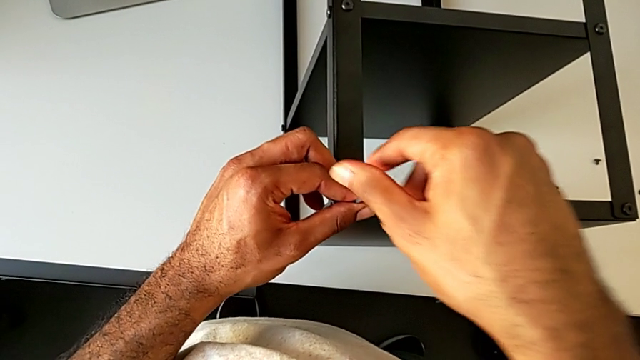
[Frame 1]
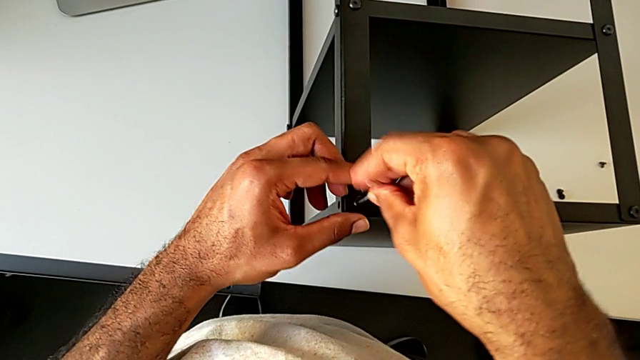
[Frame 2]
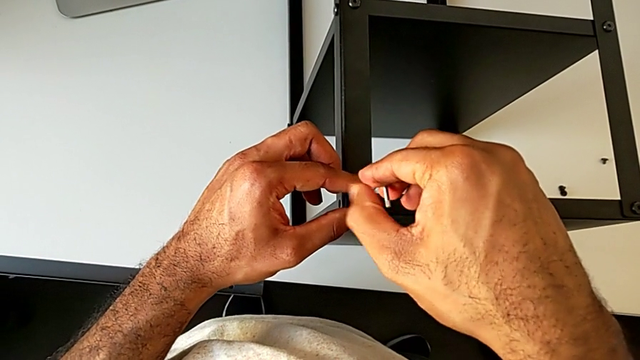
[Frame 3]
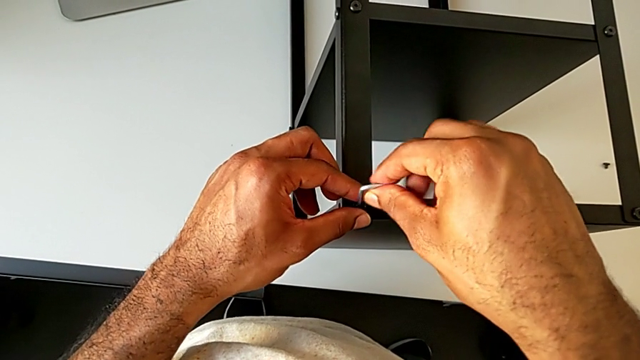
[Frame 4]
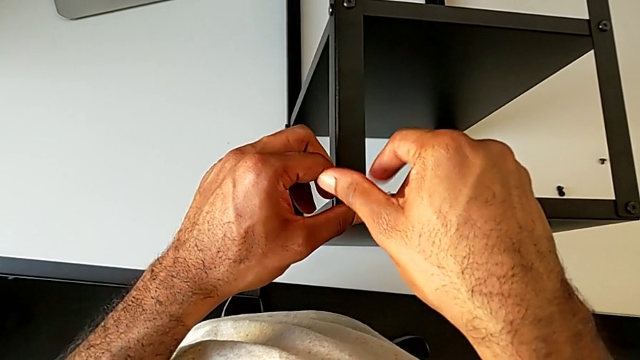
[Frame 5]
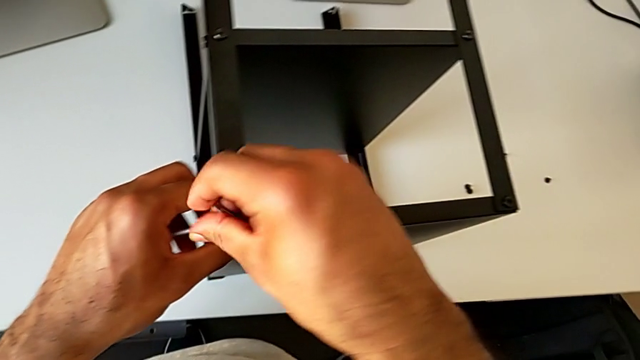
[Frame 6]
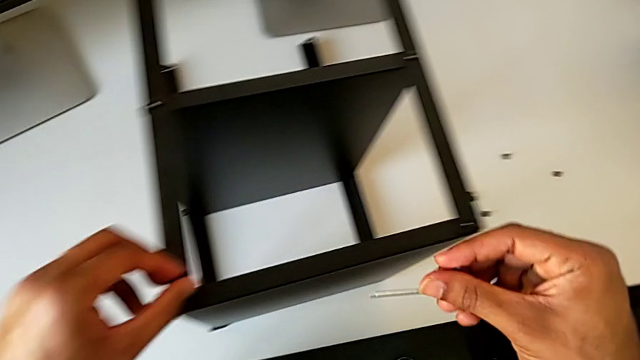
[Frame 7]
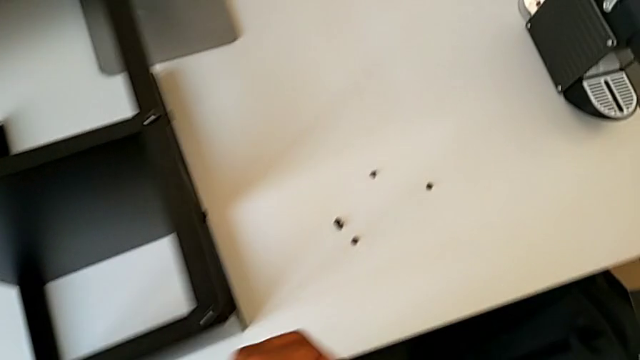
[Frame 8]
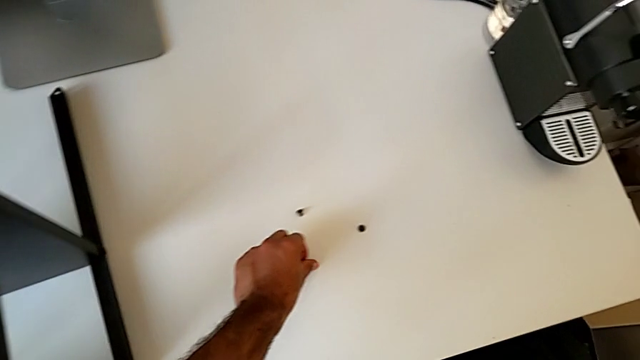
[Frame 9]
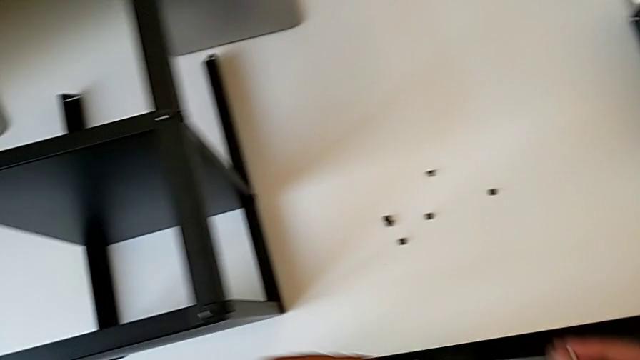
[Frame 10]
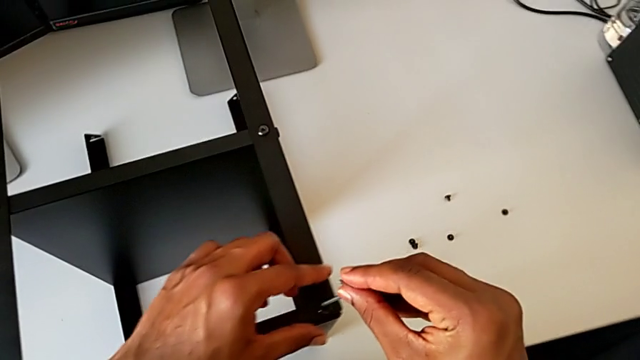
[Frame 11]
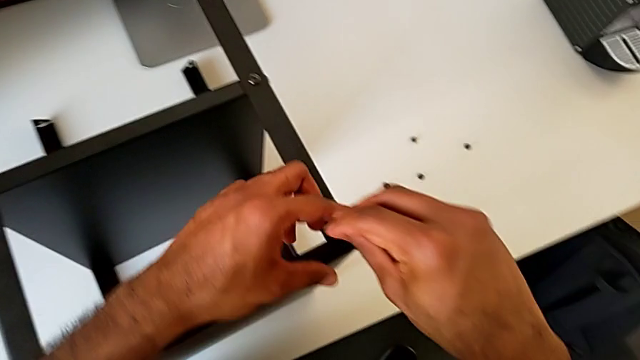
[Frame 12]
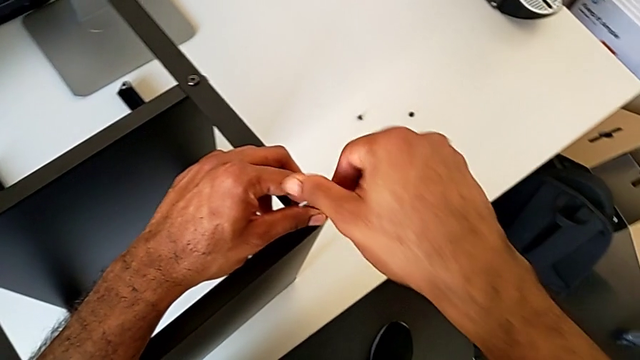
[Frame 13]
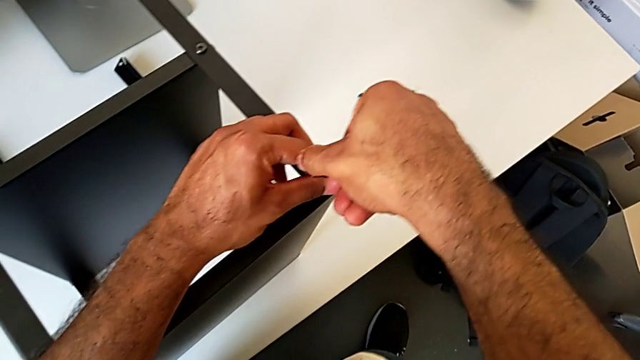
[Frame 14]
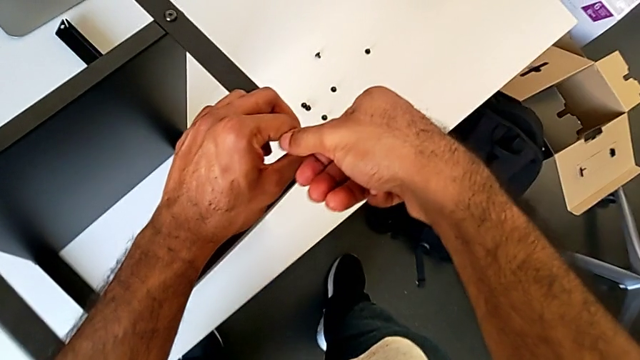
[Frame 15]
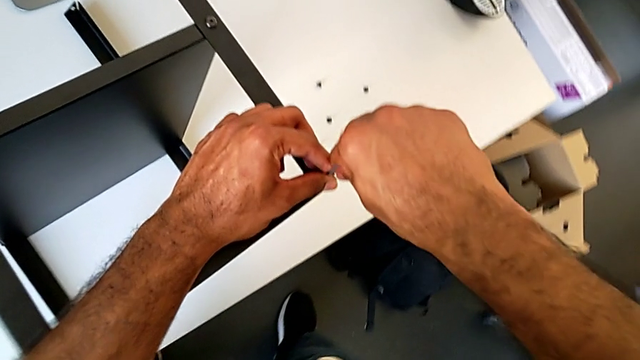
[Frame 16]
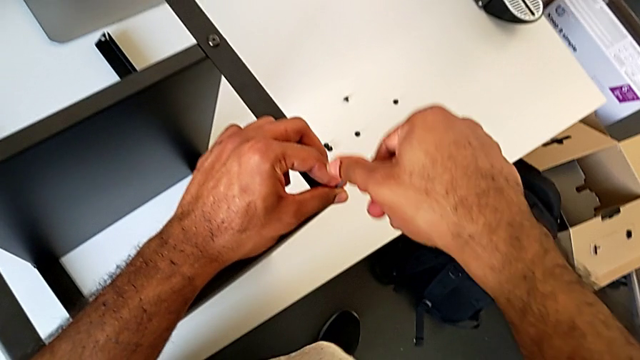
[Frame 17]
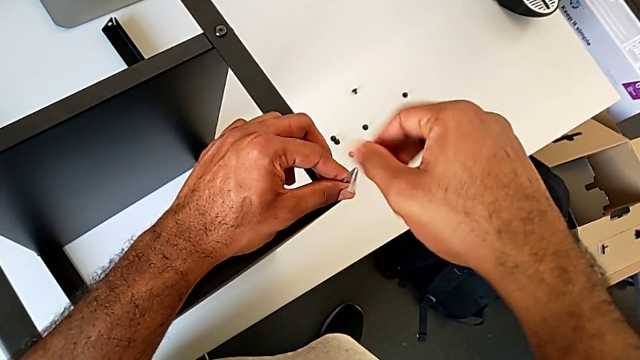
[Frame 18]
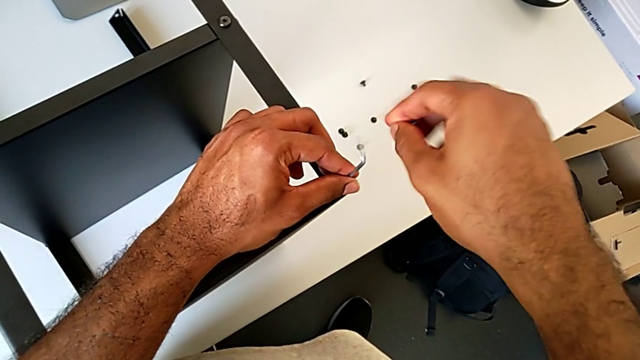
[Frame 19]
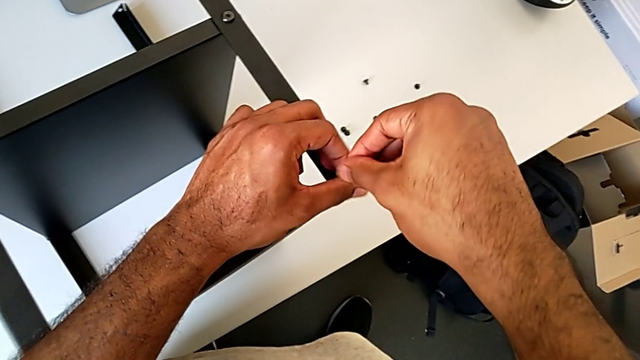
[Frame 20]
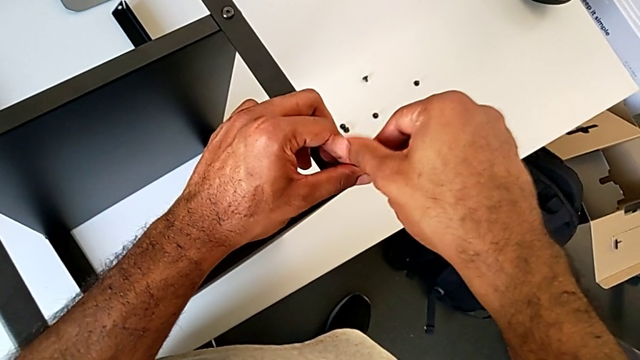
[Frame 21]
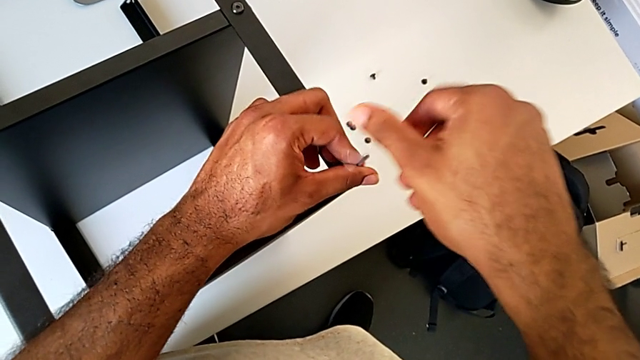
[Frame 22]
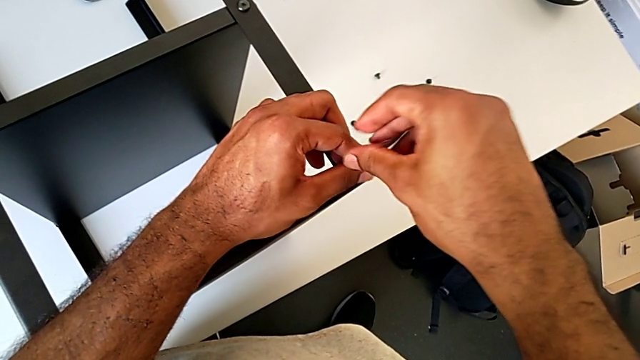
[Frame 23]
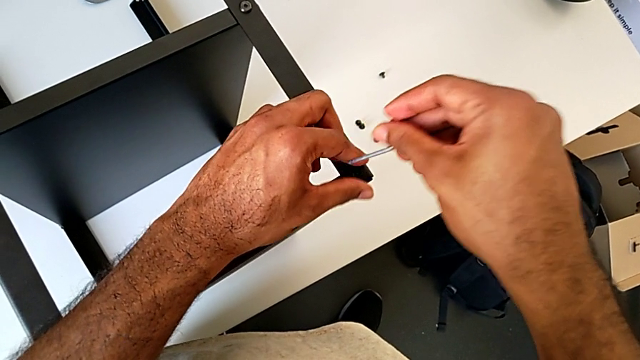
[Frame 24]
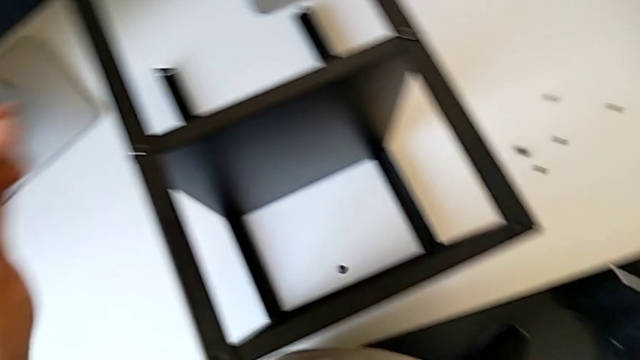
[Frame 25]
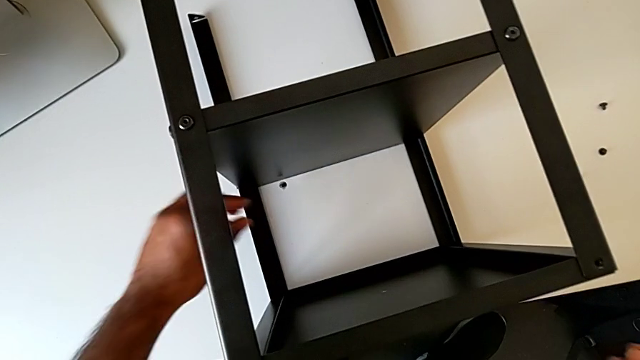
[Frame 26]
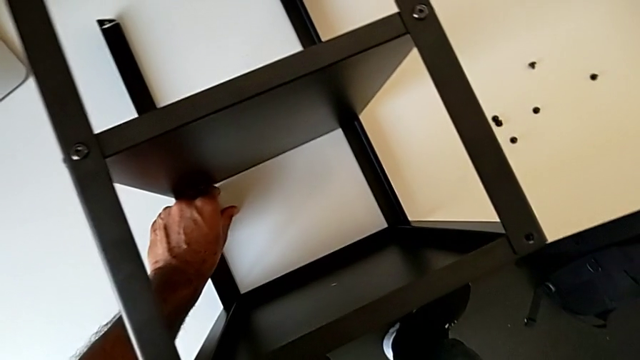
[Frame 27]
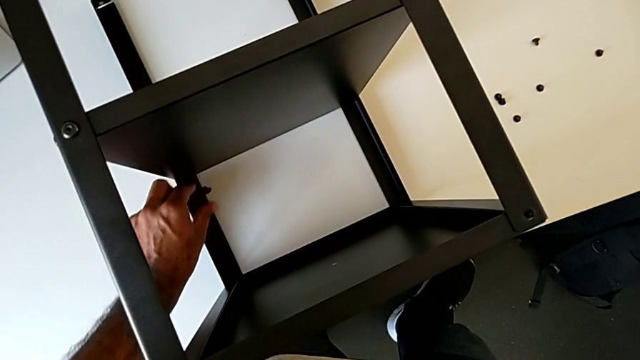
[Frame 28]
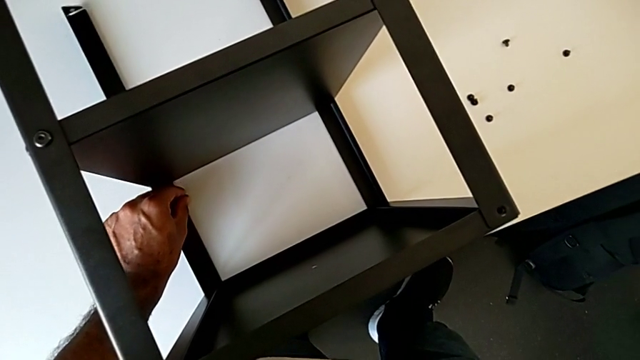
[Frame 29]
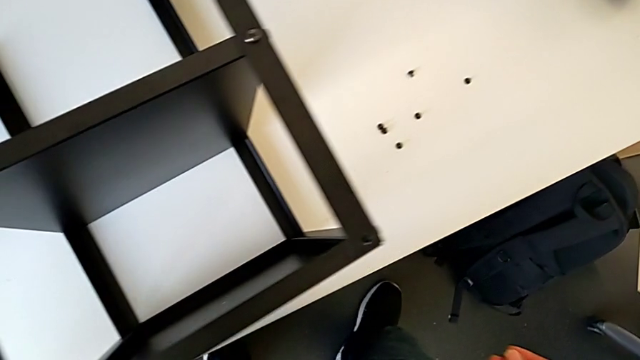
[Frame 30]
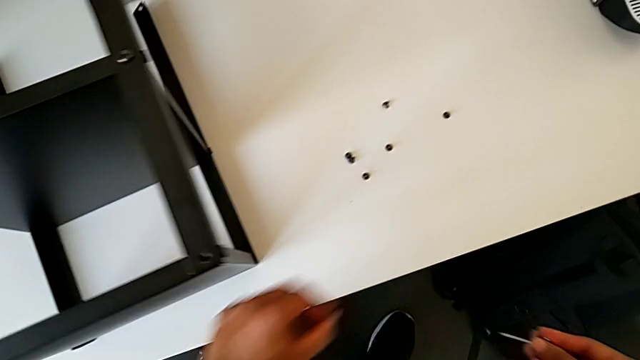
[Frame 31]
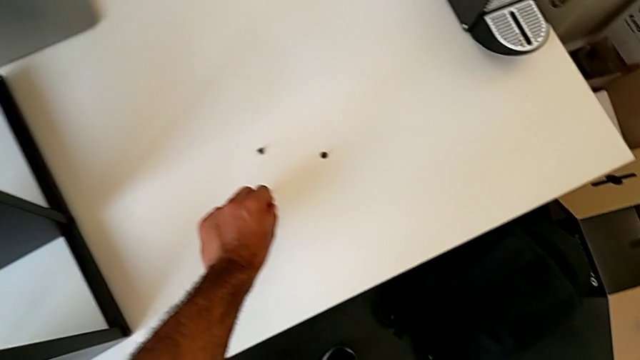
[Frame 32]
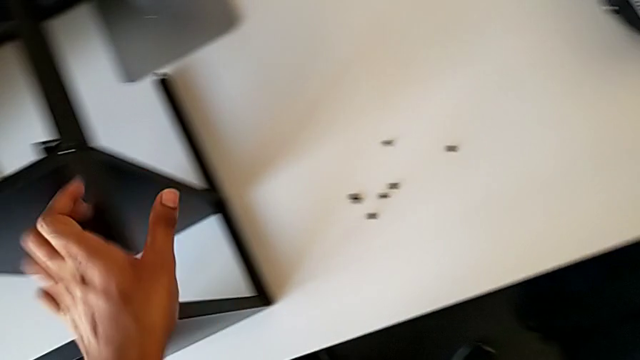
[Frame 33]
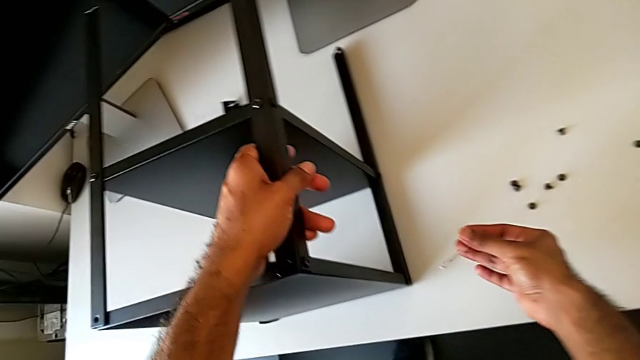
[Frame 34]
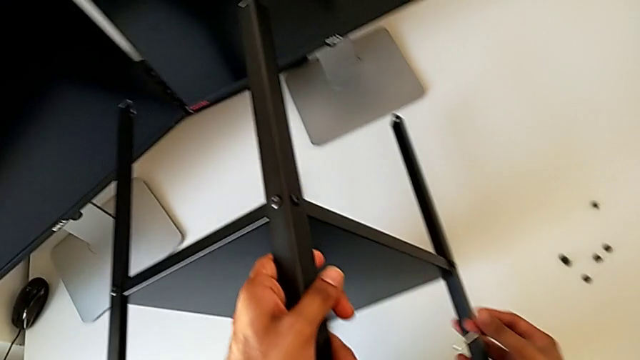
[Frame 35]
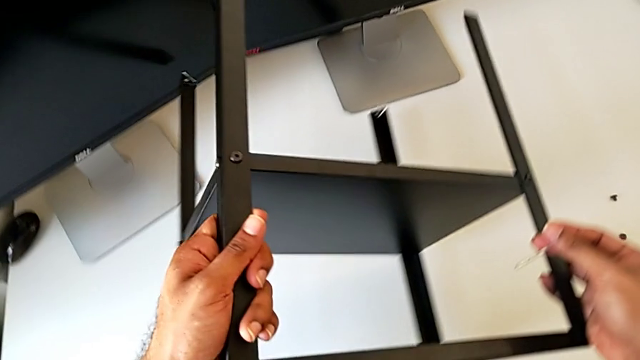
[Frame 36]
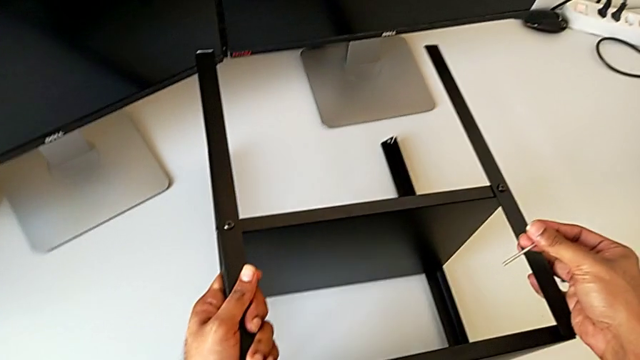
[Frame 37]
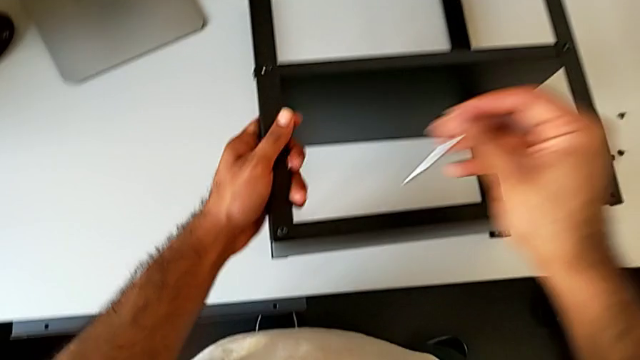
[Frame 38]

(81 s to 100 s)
The camera wearer is continuing to unscrew the leg of the table. They unscrew the hex socket head, withdraw the Allen wrench, disassemble the hex socket head, place it, insert the Allen wrench, unscrew the hex socket head, withdraw the Allen wrench, wrongly drop the hex socket head, grab it, place it and rotate the nightstand.

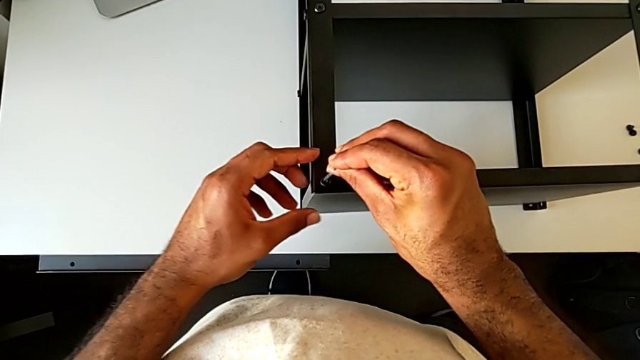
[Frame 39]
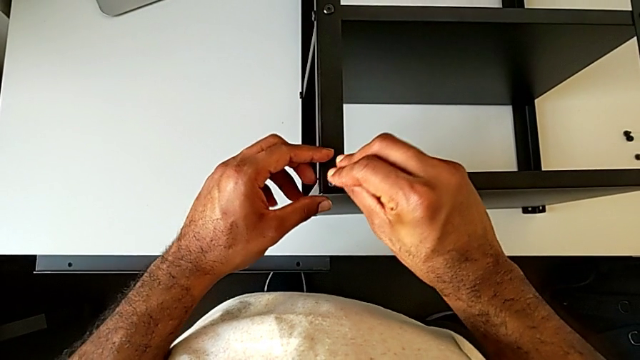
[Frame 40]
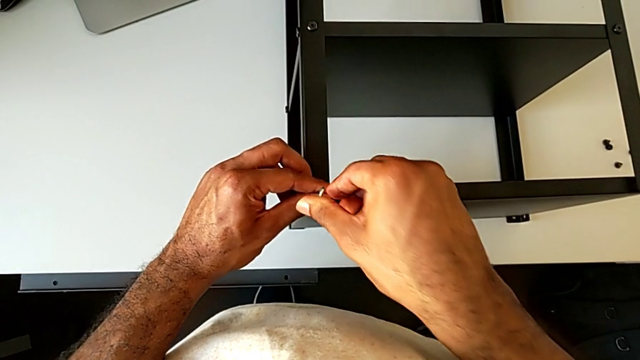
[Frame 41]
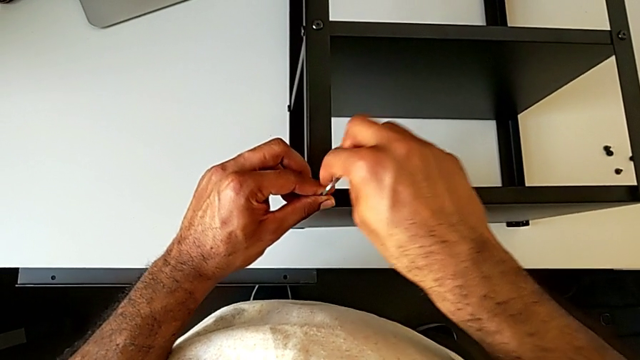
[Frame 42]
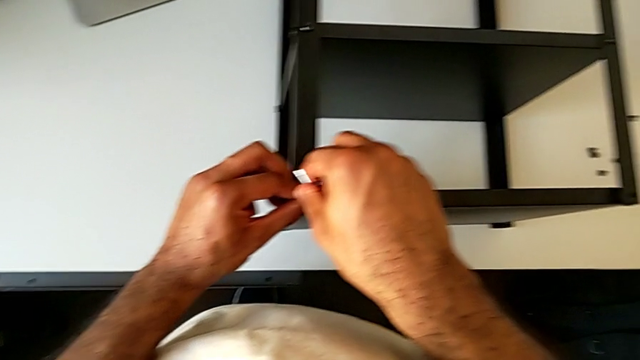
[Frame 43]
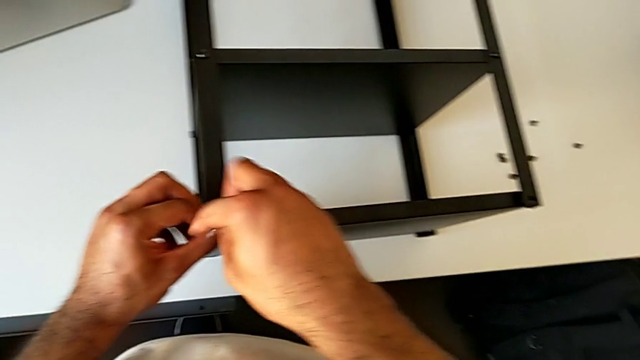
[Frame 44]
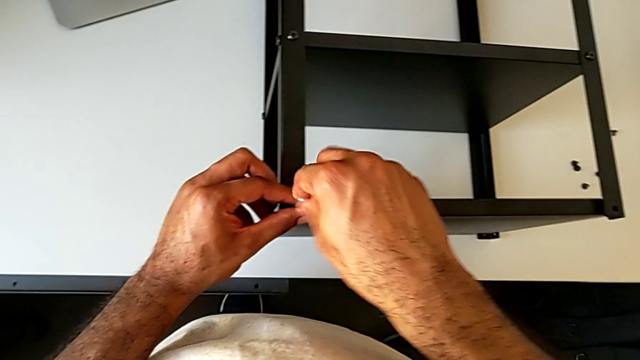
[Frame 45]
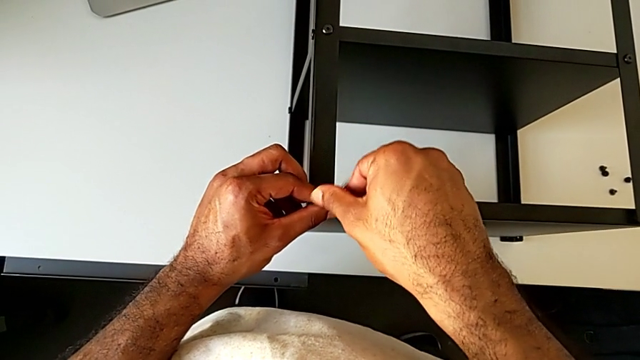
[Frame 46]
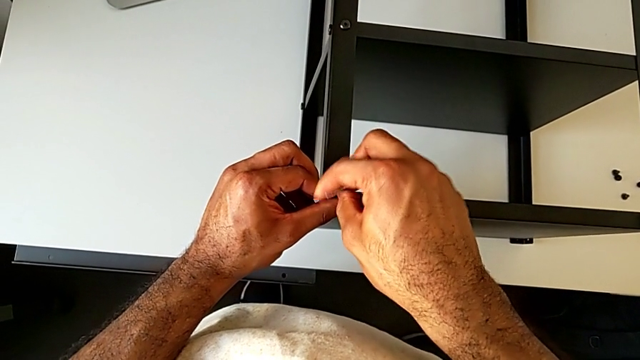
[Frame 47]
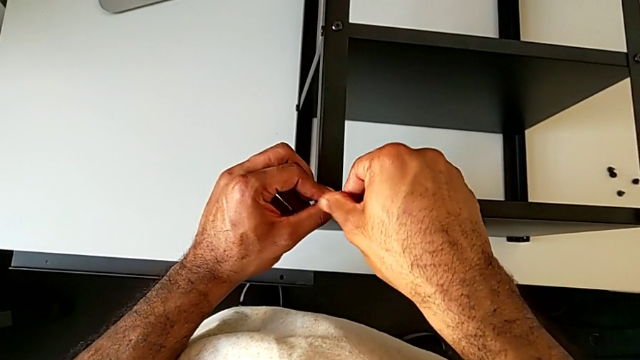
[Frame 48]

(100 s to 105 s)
The camera wearer is continuing to unscrew the leg of the furniture. They insert the Allen wrench and begin to unscrew the hex socket head.
